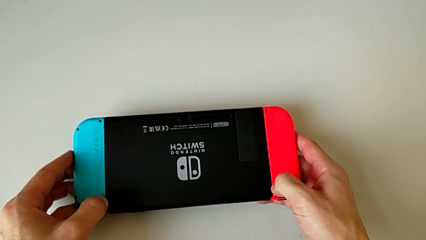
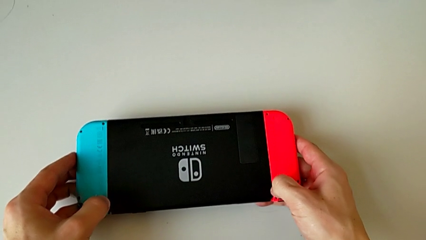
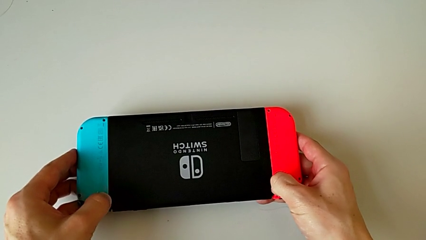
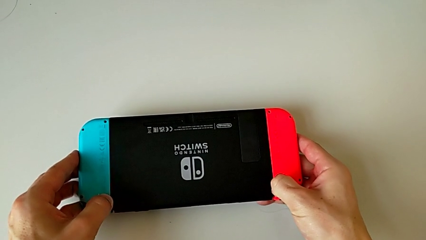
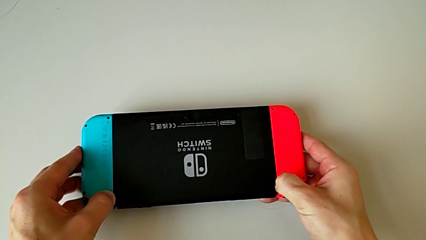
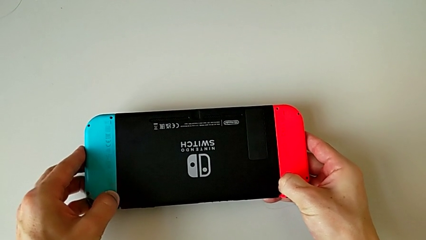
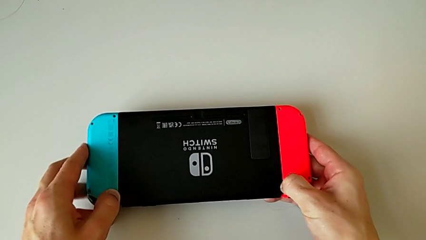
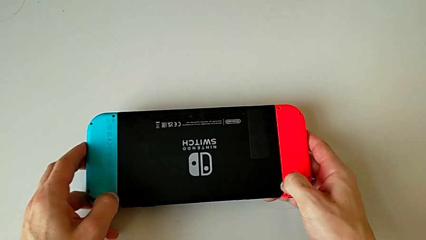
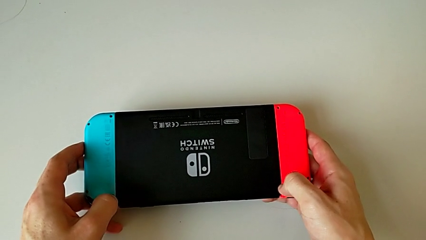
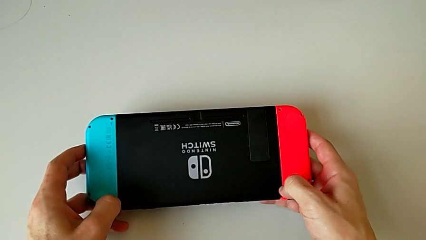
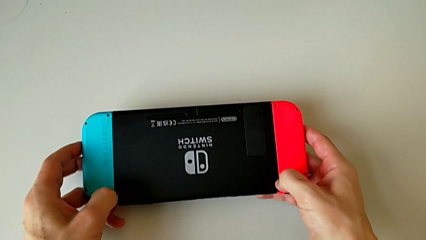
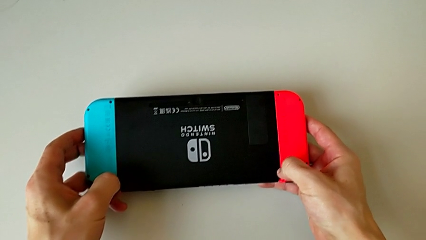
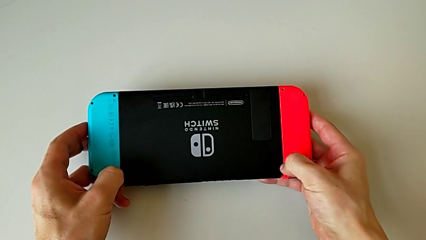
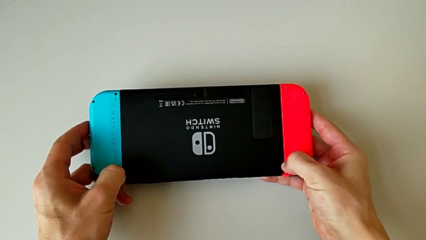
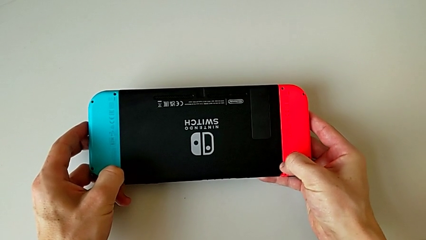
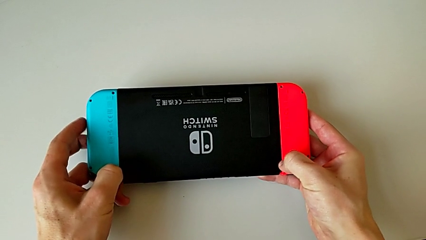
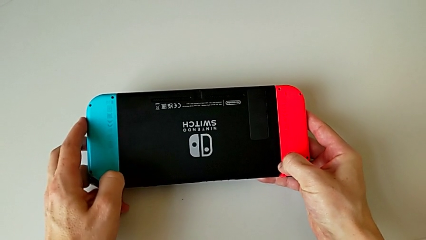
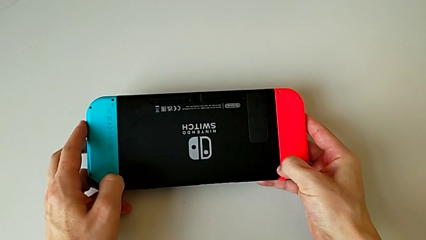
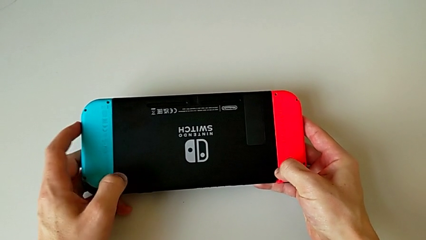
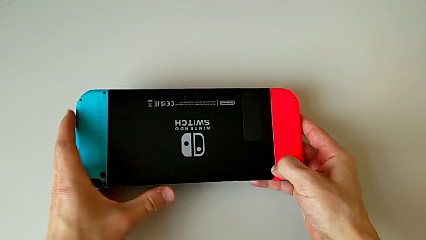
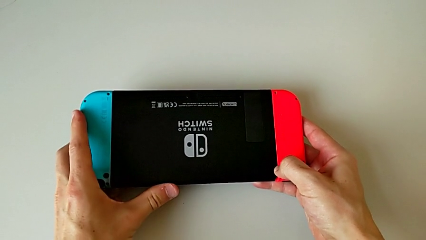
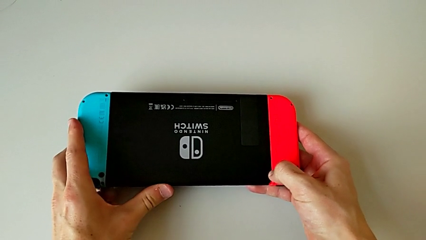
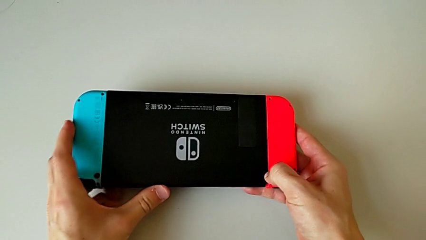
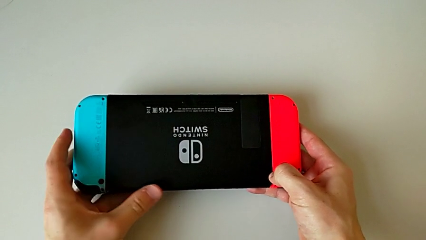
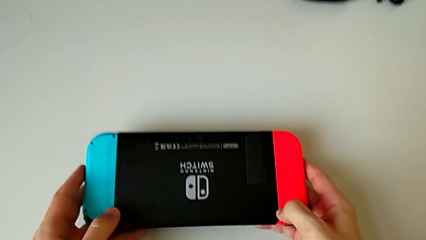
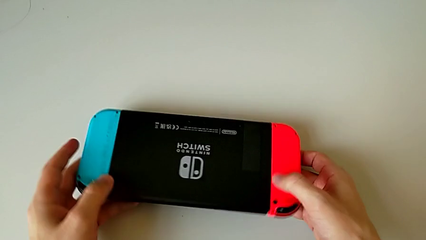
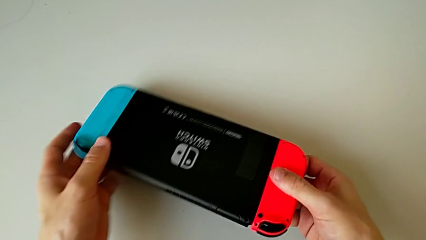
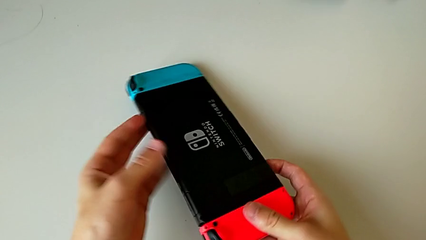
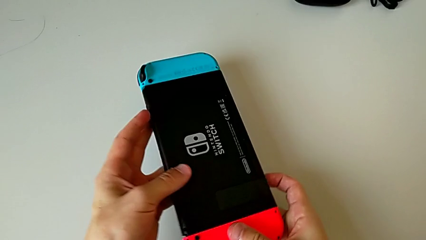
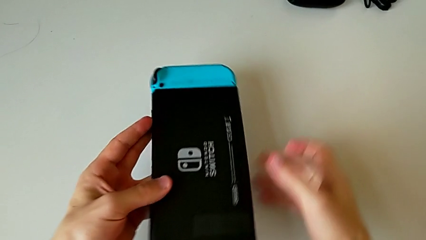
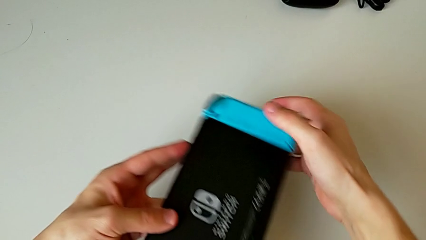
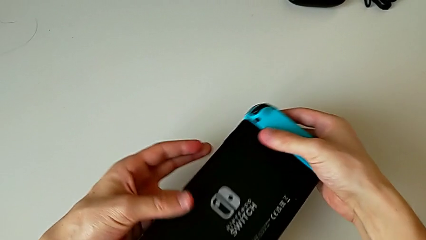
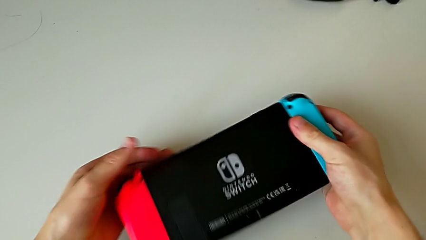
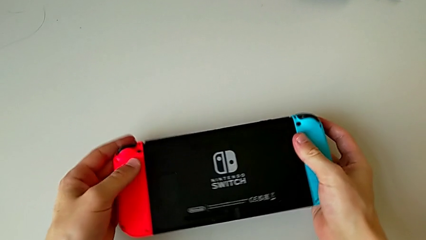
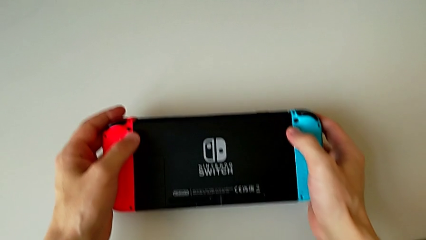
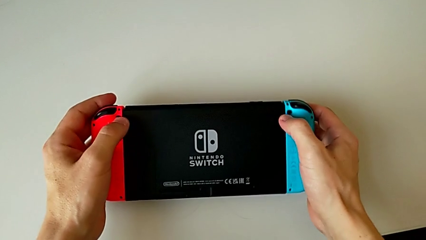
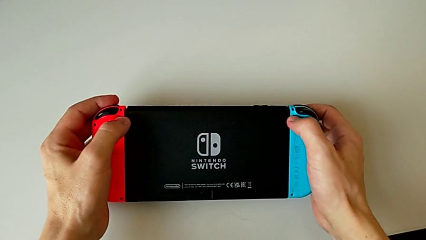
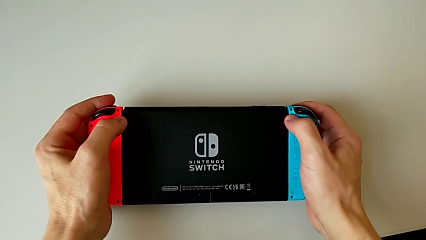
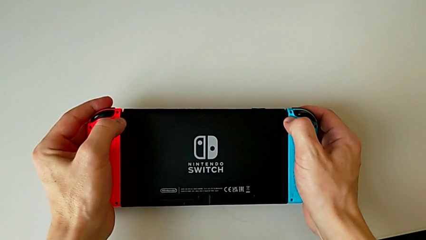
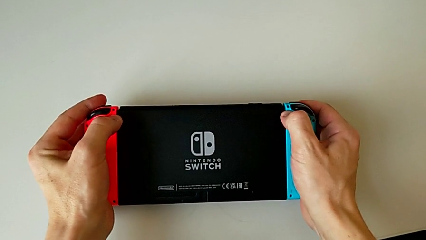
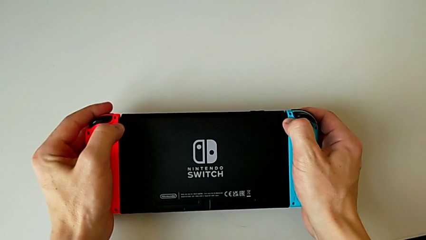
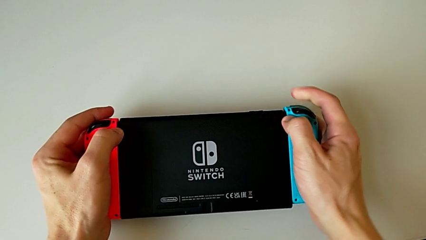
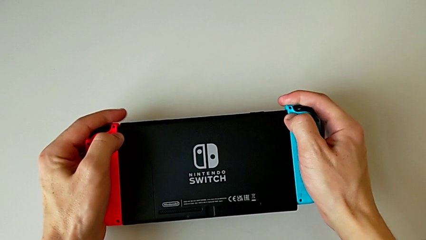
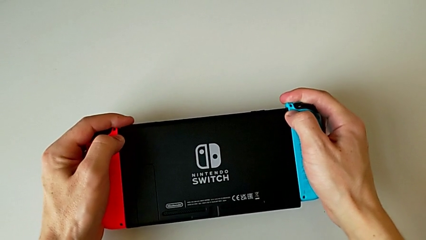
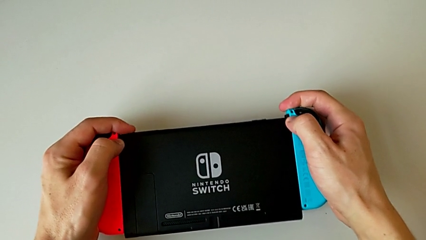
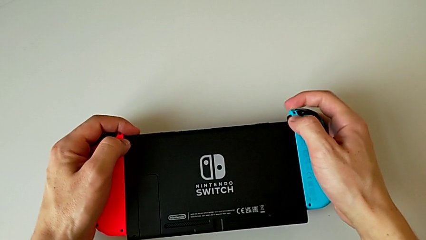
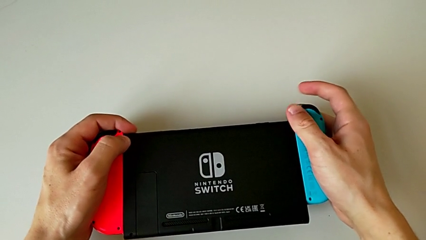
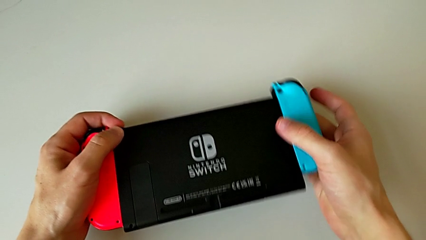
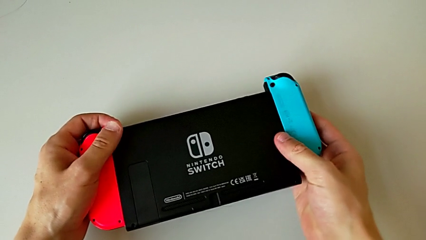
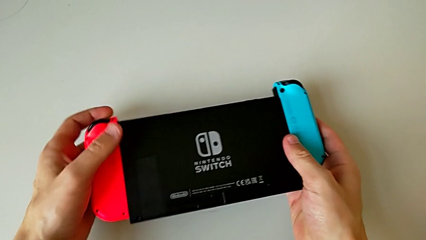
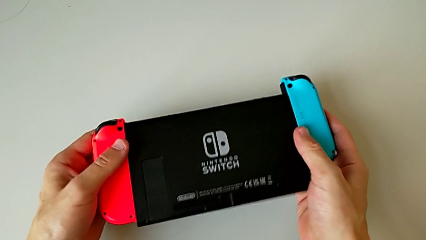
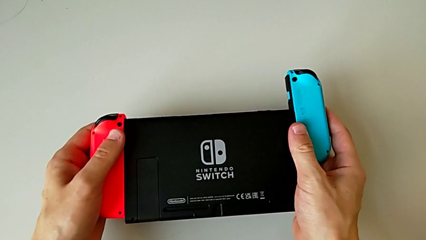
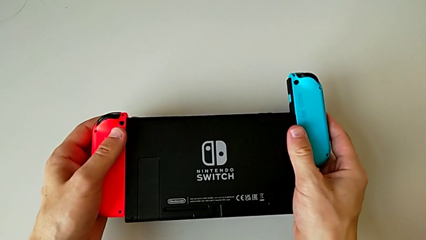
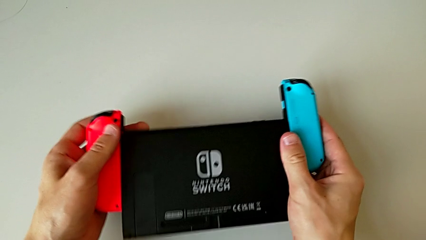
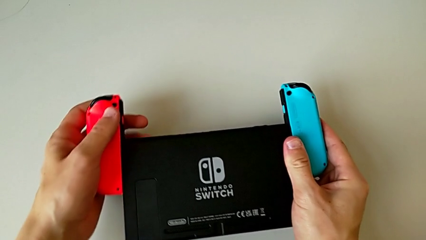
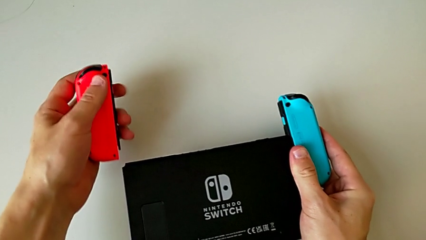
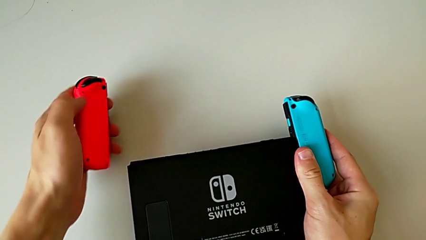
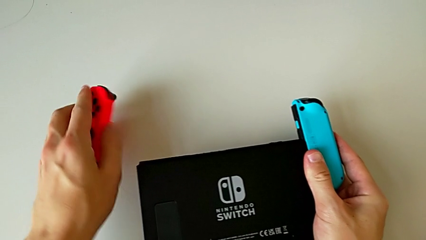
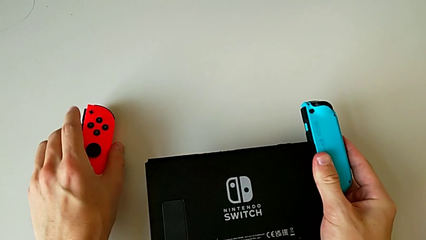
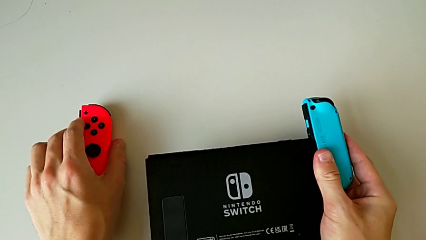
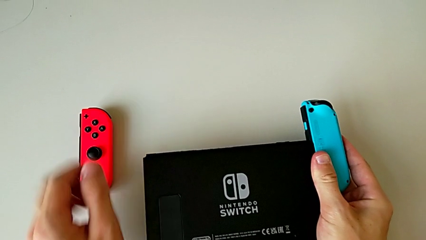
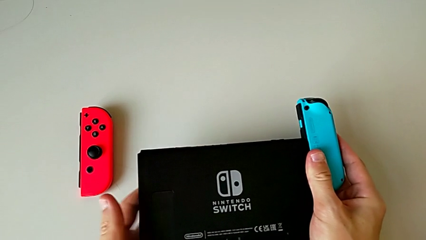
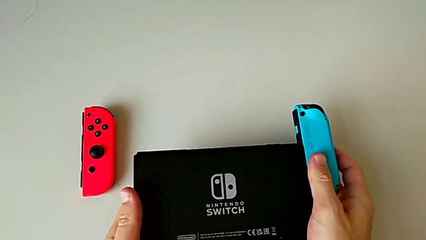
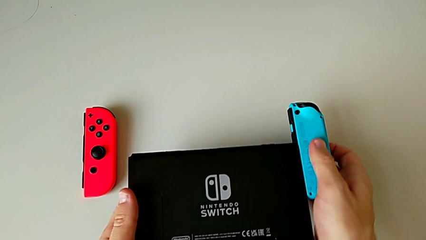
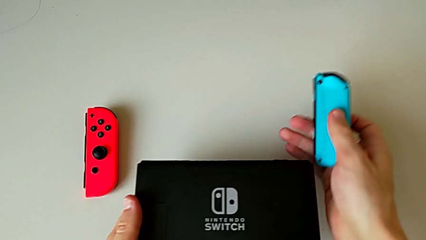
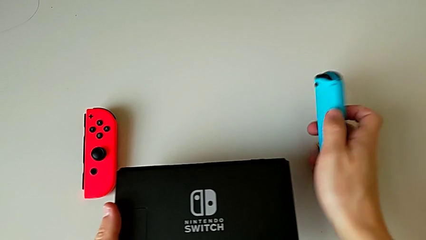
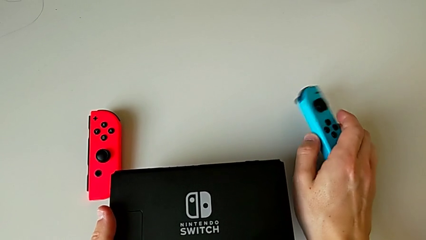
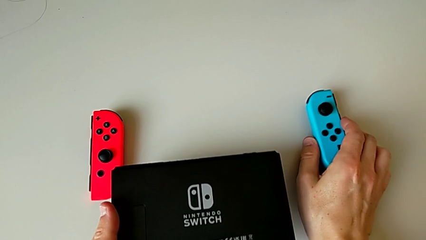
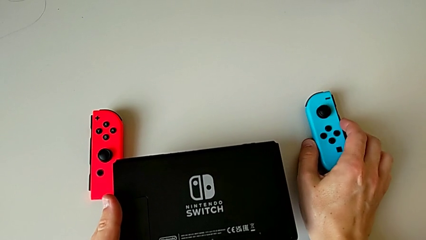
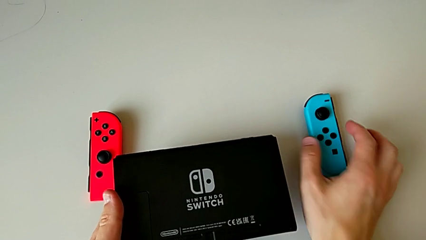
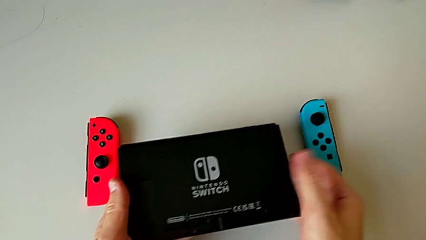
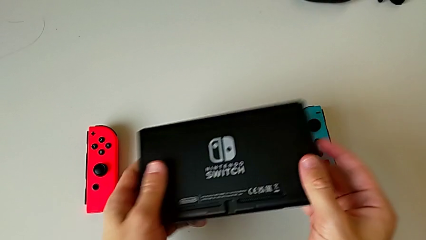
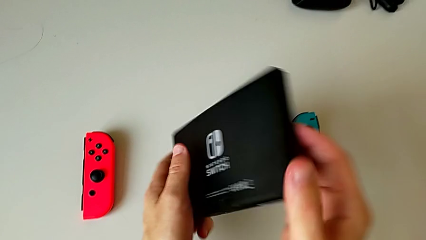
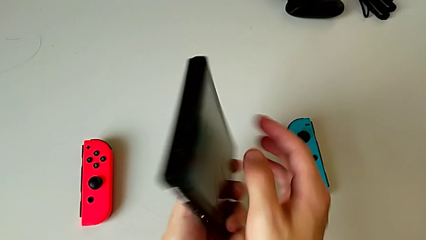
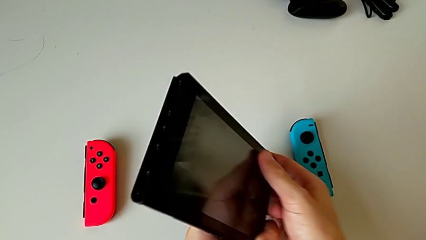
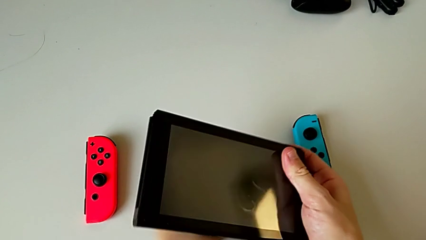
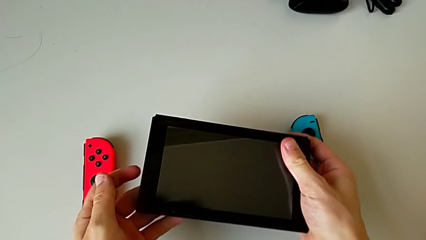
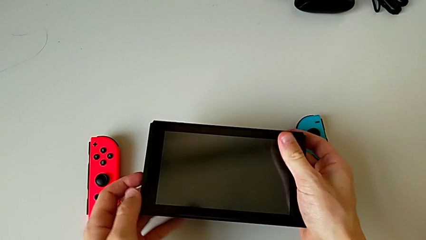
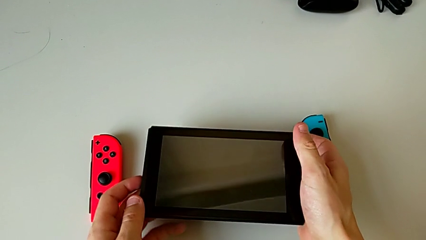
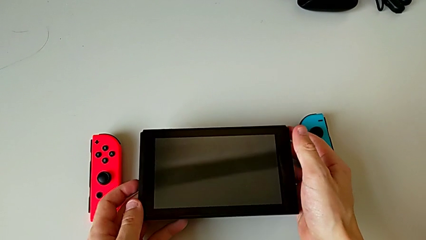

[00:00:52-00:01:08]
The camera wearer is disassembling the Nintendo Switch Joy-Con controllers. They press the release button, rotate the Nintendo Switch, press the release button, withdraw the blue Joy-Con controller and turn the Nintendo Switch.
